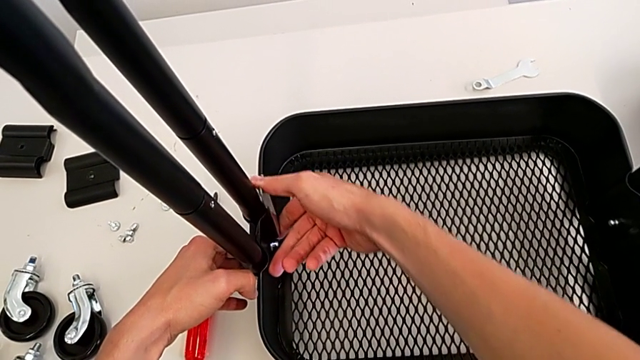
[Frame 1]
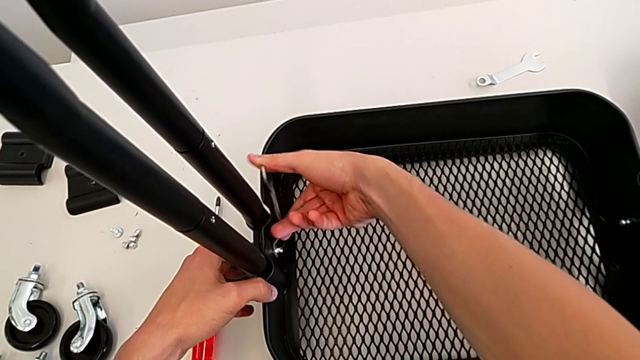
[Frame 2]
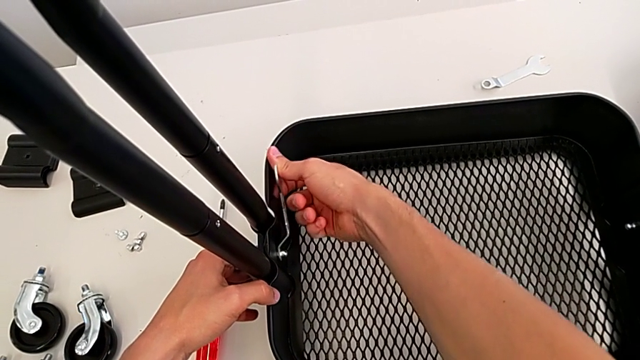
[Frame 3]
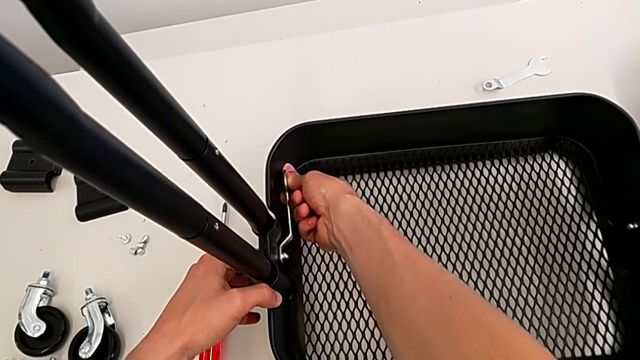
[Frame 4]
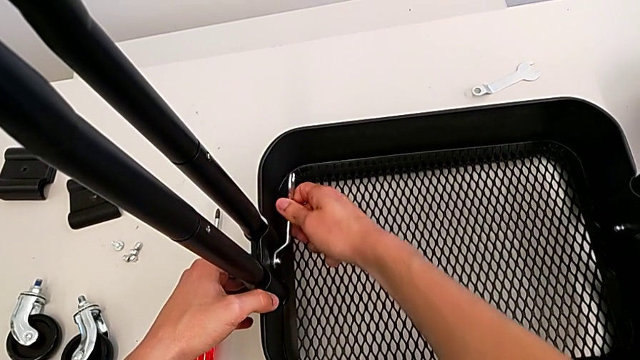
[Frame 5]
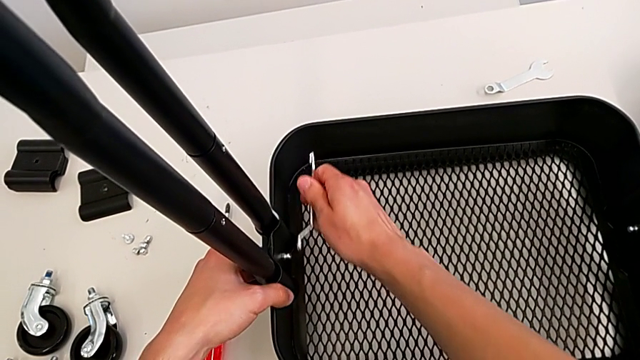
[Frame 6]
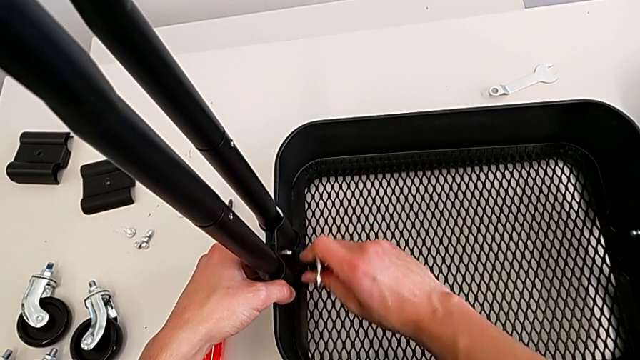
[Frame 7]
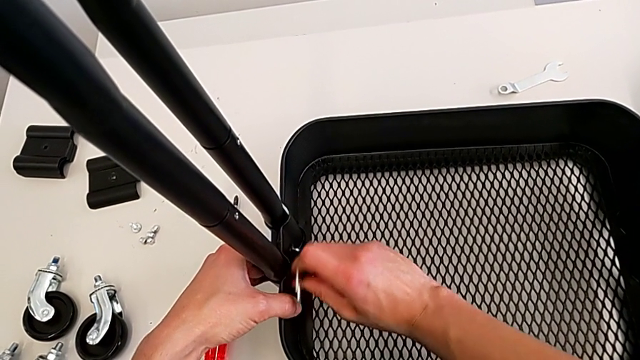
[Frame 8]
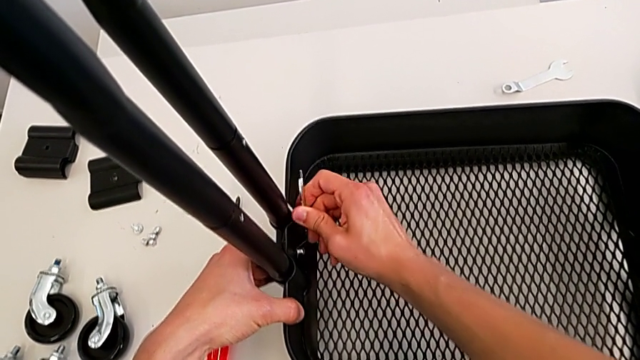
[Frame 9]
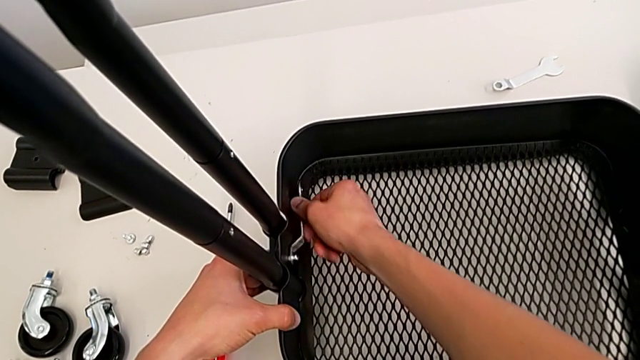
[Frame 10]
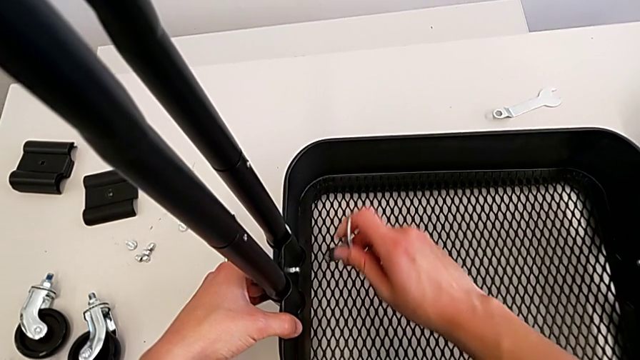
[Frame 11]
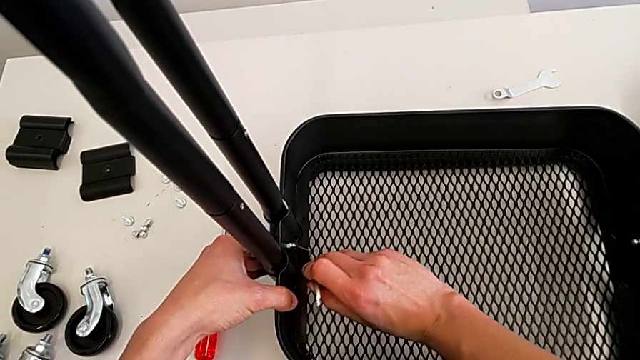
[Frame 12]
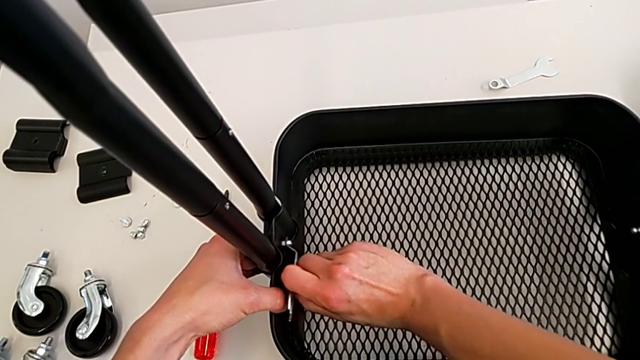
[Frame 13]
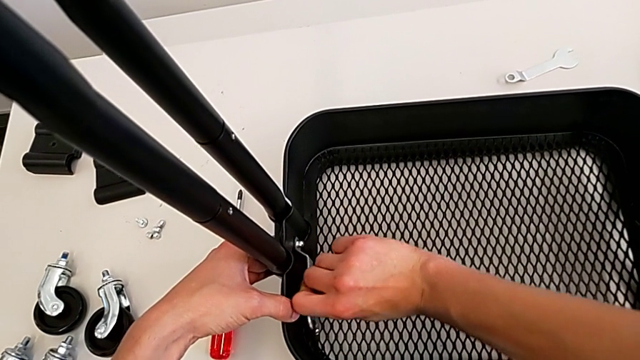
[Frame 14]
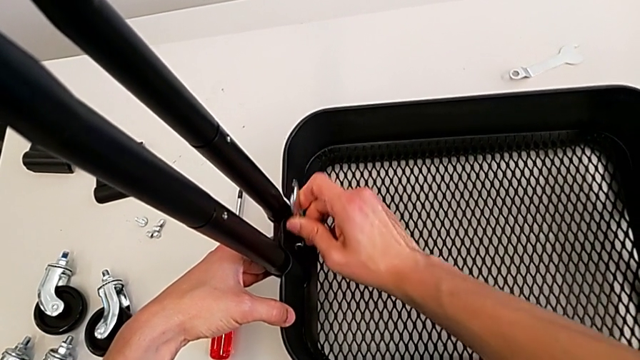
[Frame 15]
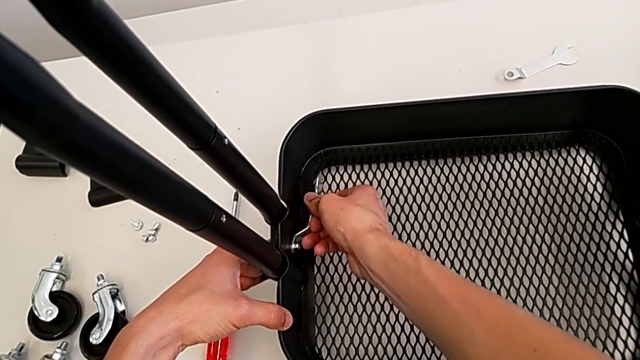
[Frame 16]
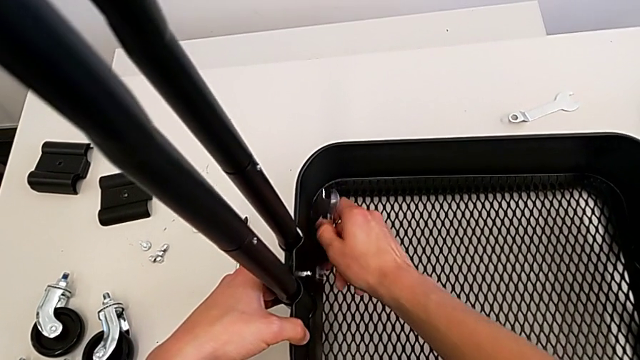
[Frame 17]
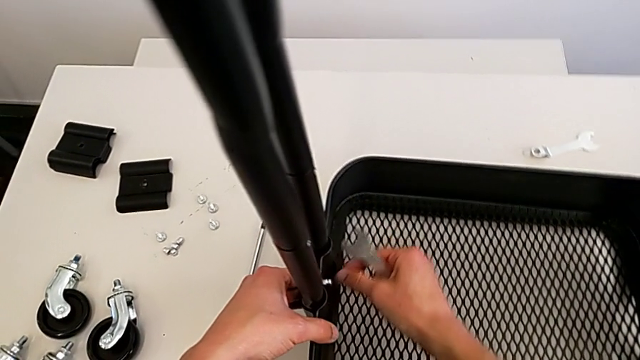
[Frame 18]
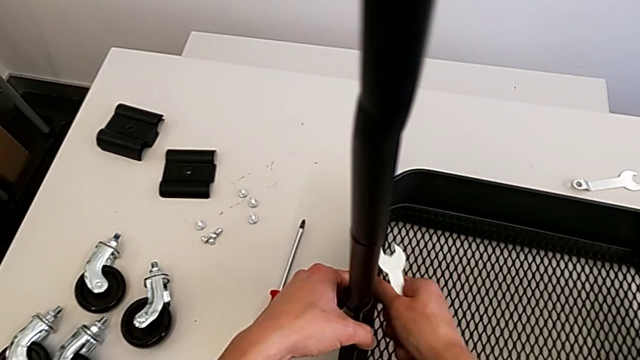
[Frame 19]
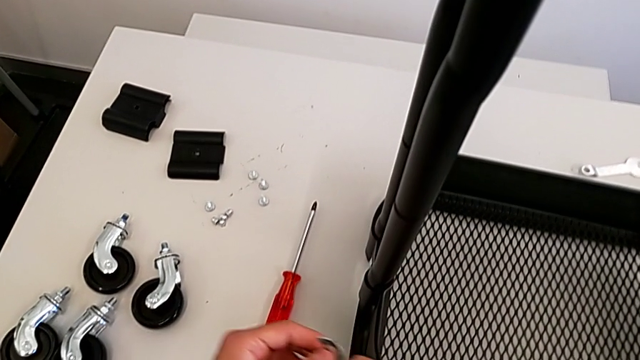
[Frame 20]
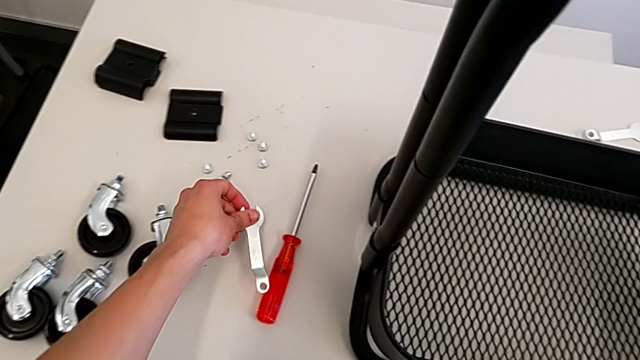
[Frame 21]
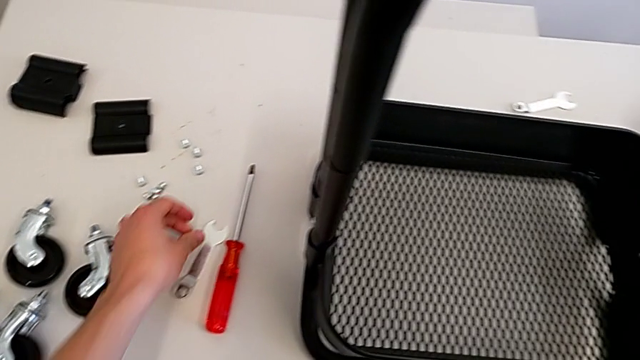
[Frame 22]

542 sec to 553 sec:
The camera wearer is assembling the bottom tray. They keep screwing the bolt, withdraw the spanner wrench and place it.

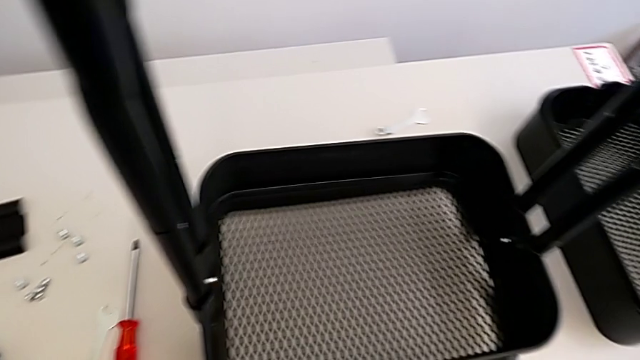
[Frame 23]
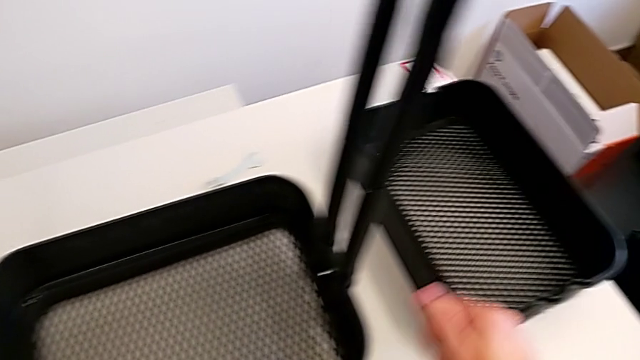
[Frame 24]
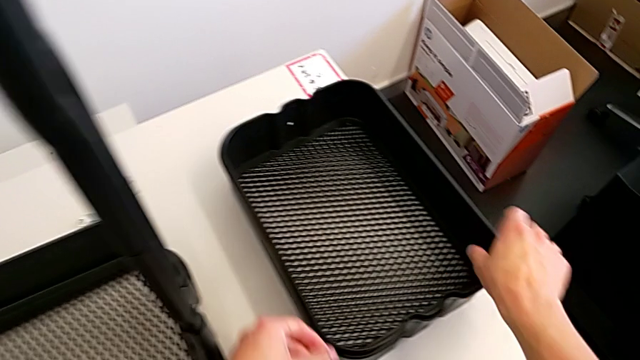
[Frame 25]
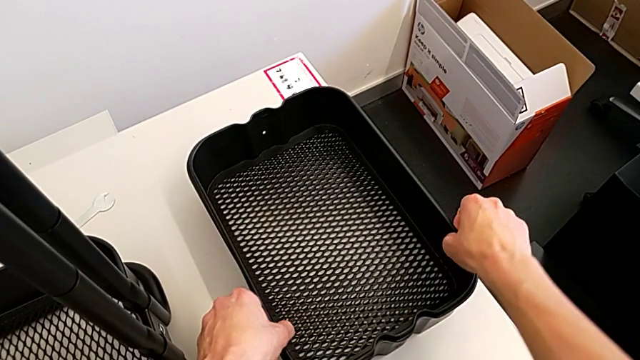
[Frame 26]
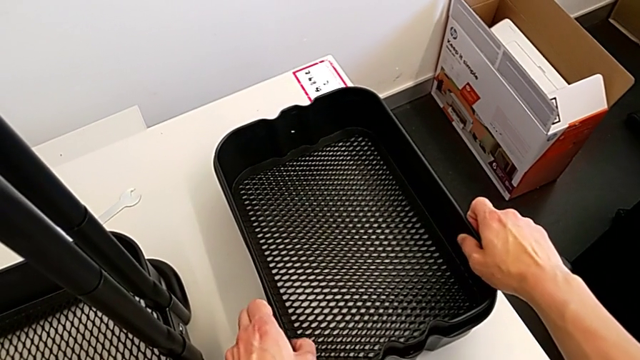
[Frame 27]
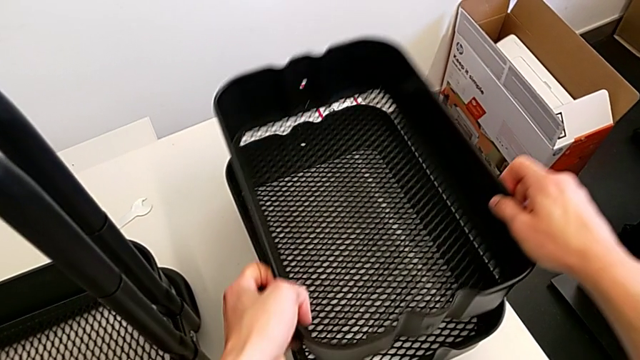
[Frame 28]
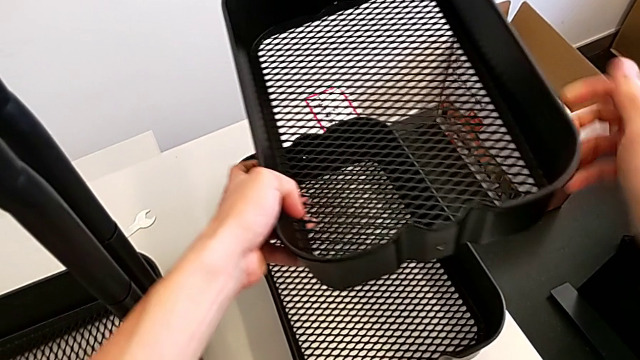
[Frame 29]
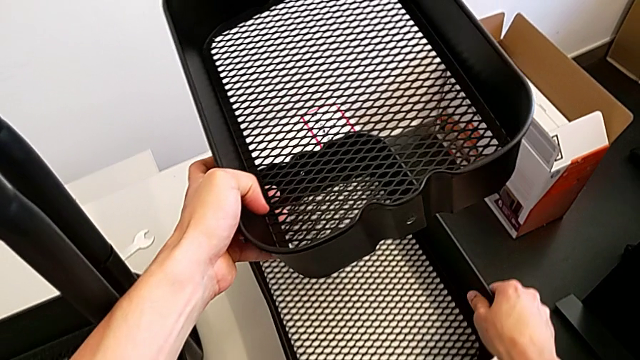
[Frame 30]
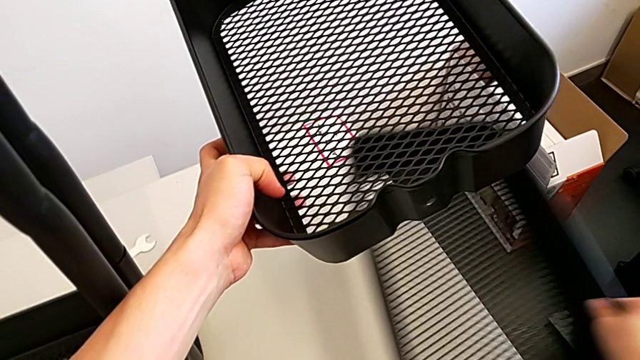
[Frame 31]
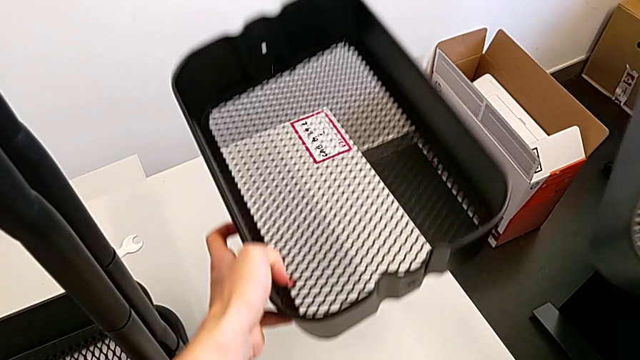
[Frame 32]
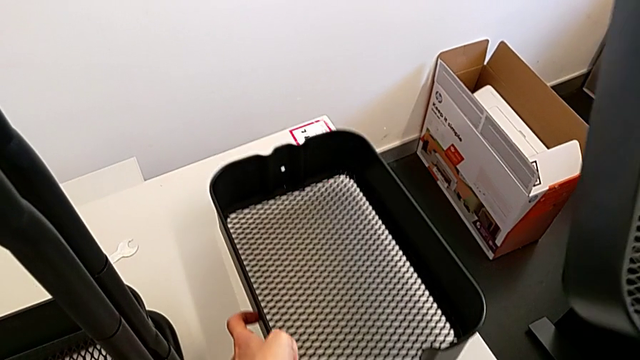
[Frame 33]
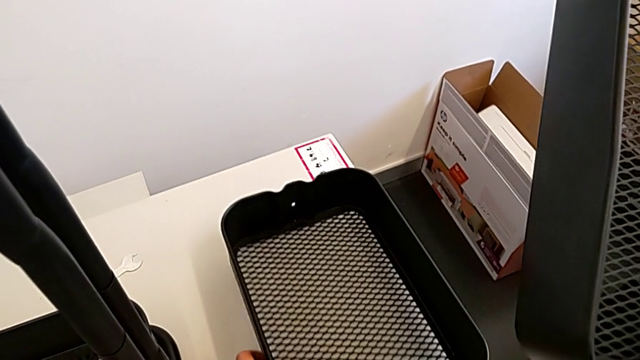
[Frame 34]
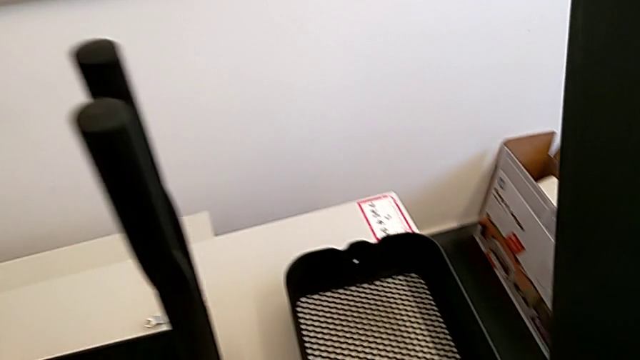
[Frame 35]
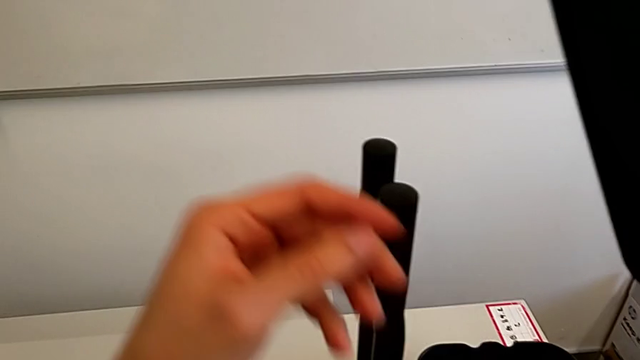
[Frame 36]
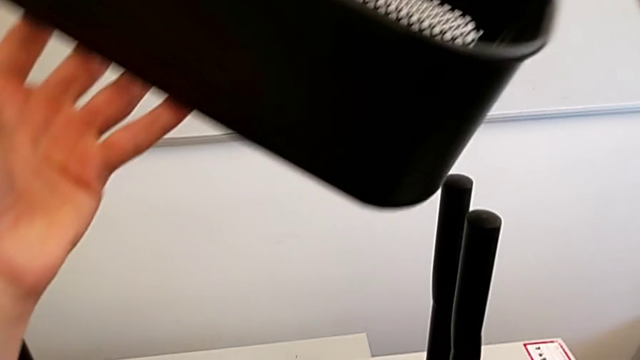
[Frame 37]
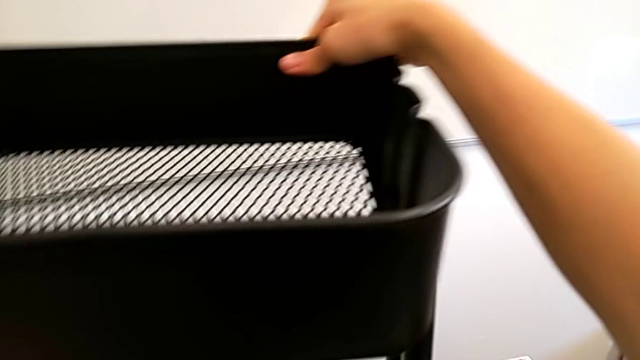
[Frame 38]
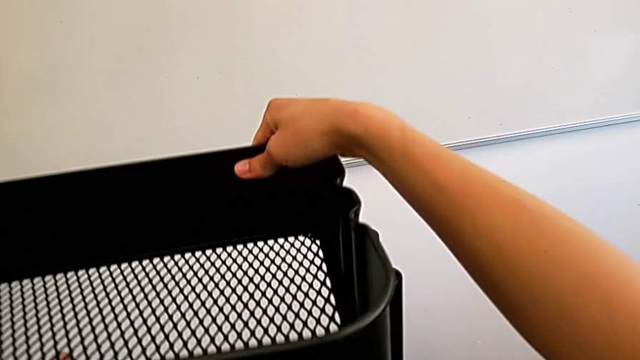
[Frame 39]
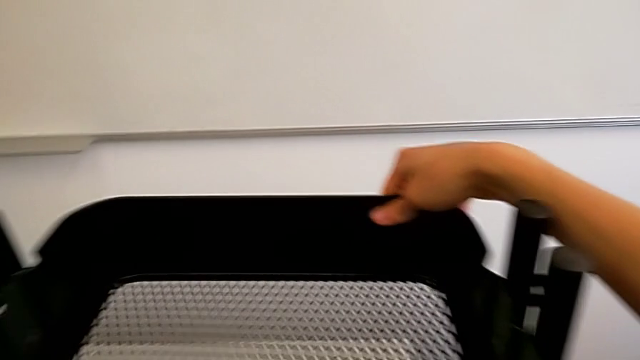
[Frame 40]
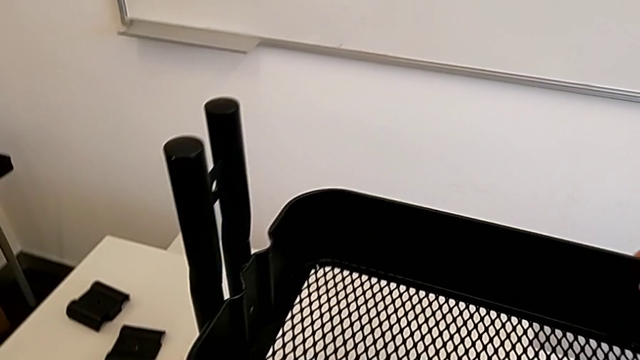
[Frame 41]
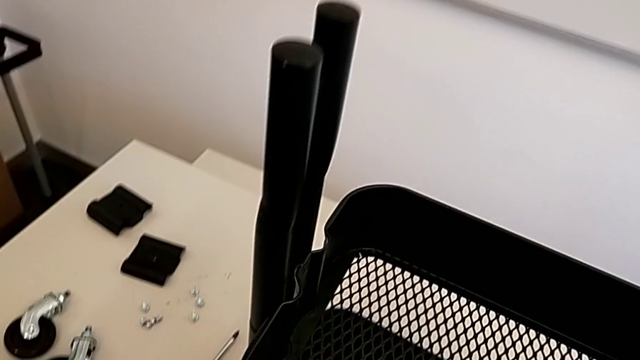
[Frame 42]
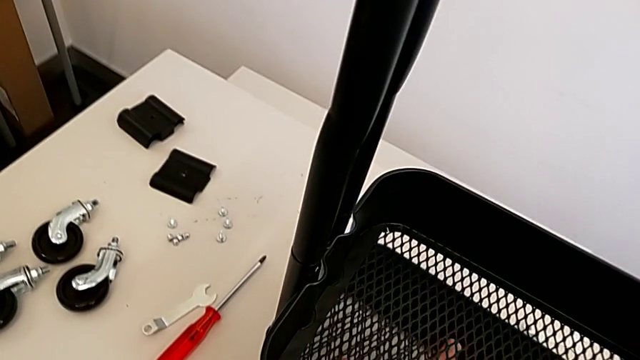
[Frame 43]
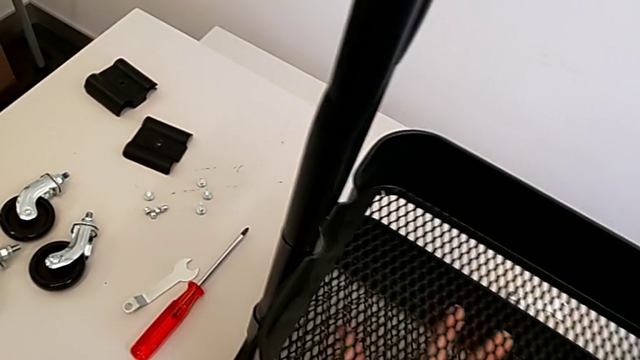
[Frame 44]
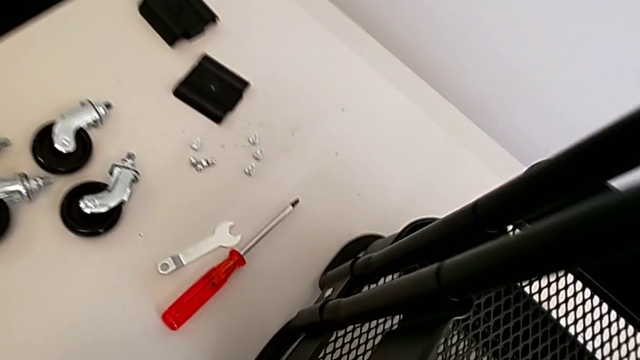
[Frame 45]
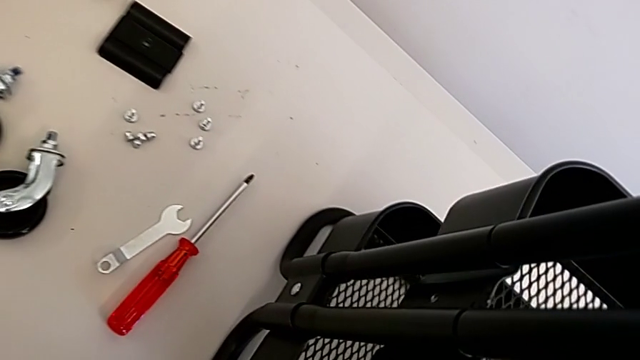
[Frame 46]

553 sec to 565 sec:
The camera wearer is sliding down the trays. They grab the grid tray with the right hand, place it with the left hand and begin to wrongly align it.
